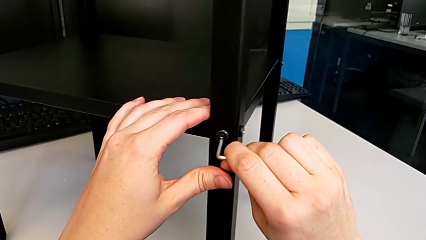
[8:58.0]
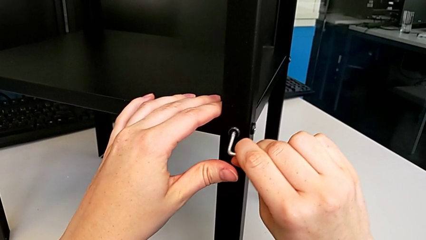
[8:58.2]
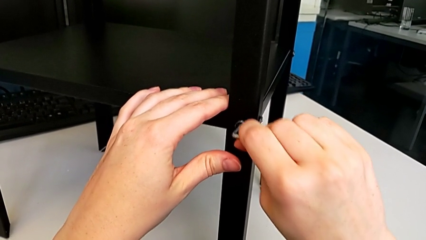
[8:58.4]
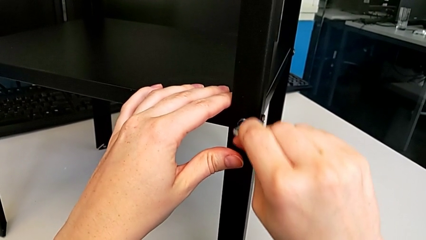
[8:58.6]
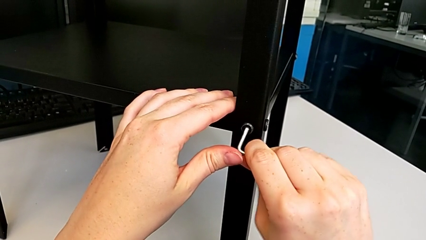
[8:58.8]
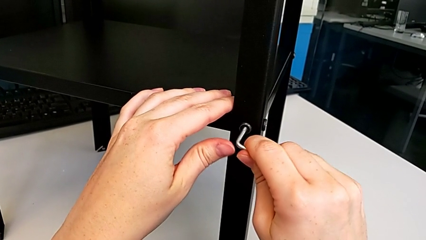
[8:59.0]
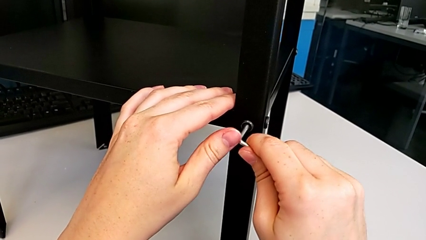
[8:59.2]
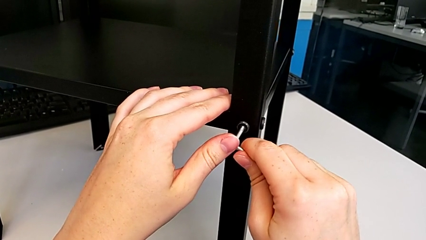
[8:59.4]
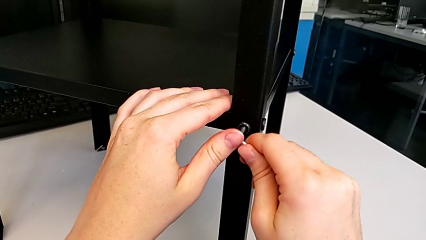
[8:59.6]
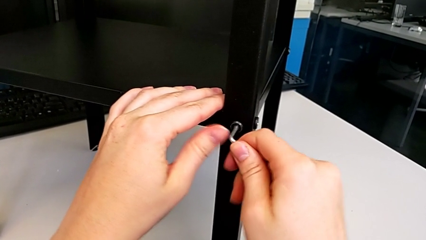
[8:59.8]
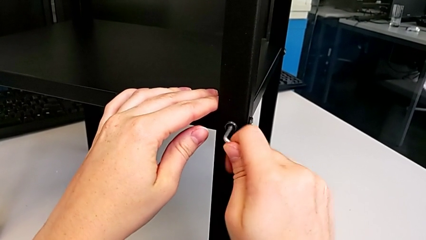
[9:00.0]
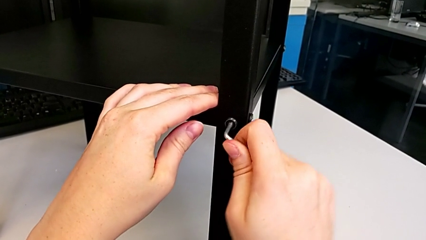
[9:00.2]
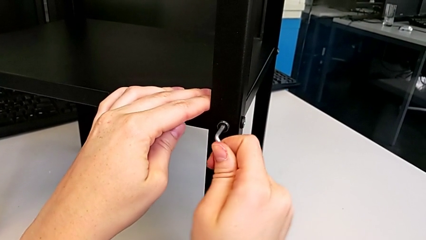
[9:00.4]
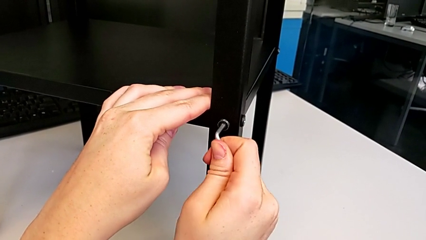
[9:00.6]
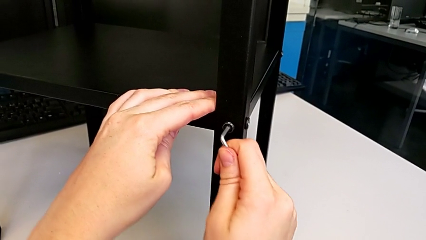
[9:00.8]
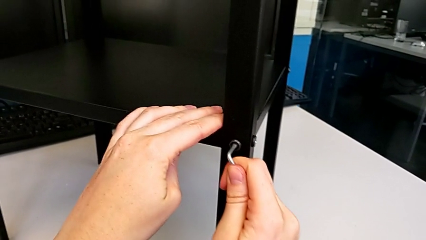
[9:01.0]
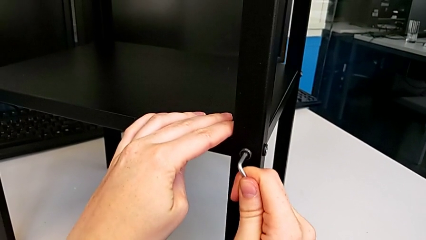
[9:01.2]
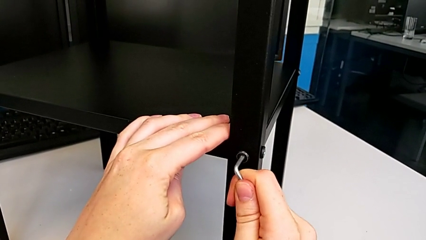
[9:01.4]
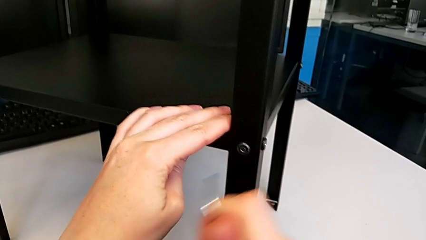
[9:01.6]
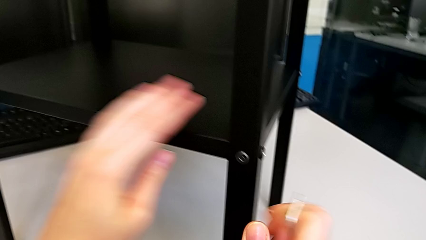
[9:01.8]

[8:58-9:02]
The camera wearer is tightening the hex socket heads on the third leg. They screw the fourth hex socket head.

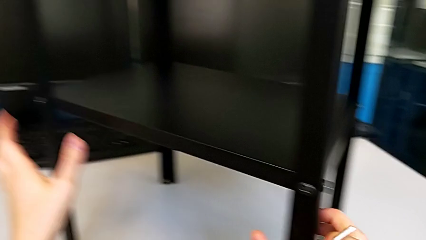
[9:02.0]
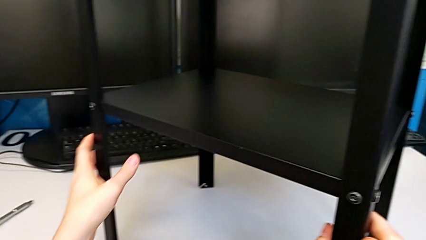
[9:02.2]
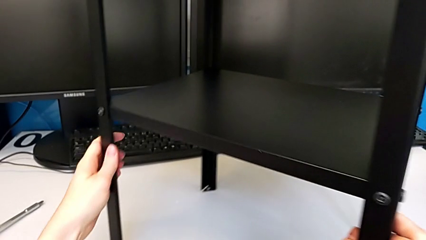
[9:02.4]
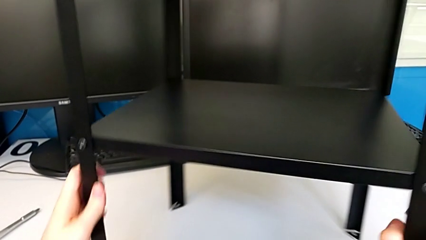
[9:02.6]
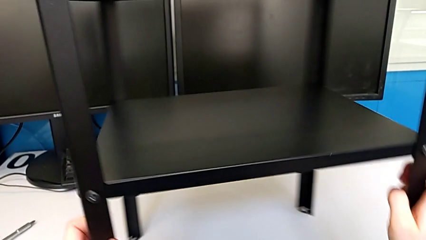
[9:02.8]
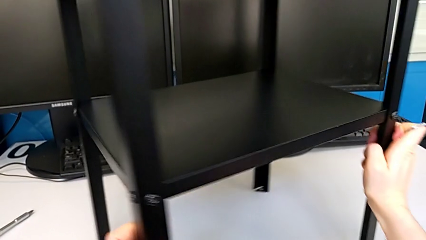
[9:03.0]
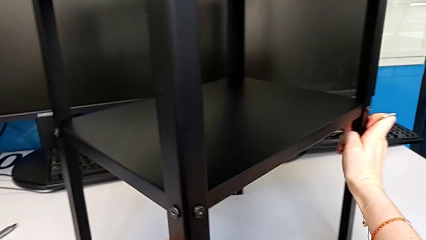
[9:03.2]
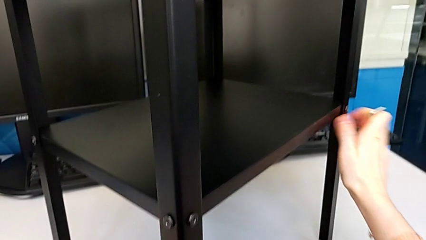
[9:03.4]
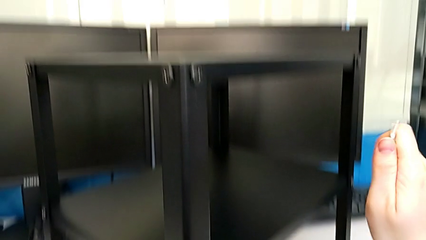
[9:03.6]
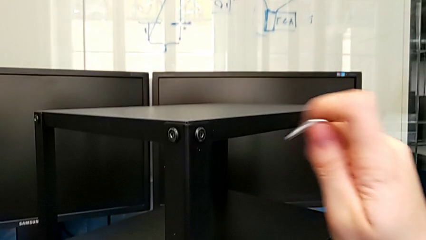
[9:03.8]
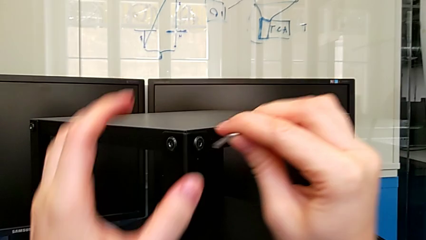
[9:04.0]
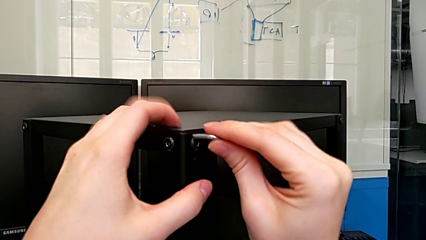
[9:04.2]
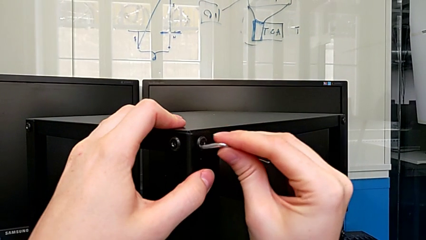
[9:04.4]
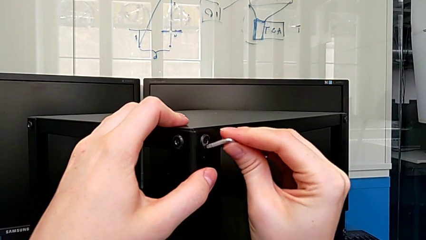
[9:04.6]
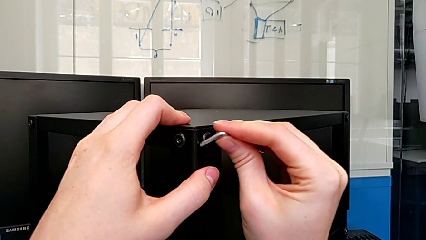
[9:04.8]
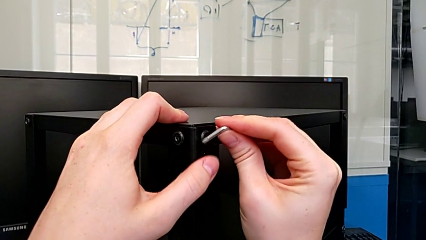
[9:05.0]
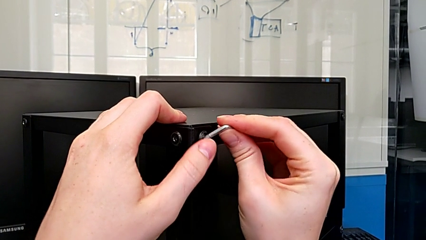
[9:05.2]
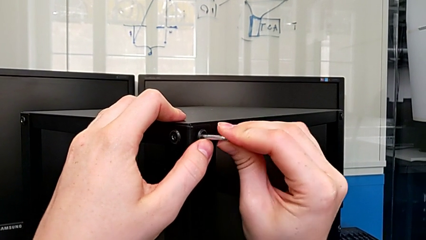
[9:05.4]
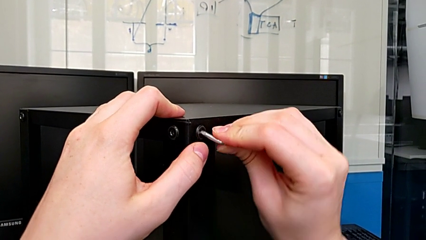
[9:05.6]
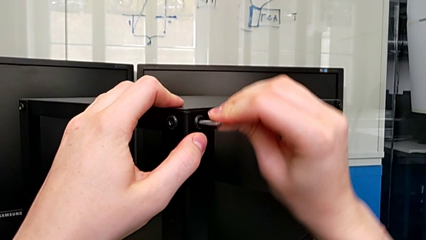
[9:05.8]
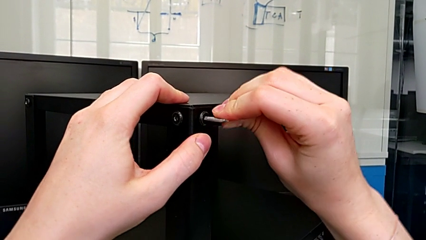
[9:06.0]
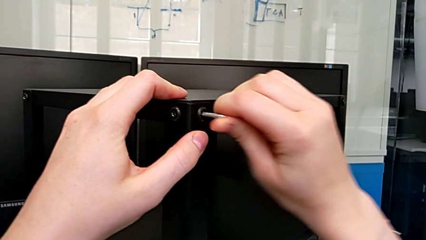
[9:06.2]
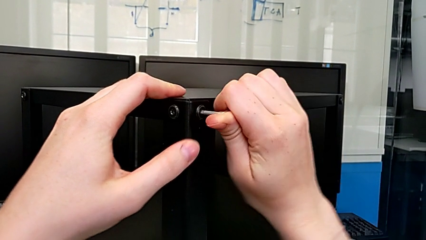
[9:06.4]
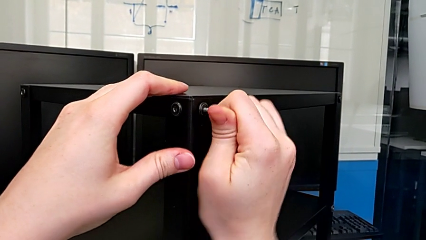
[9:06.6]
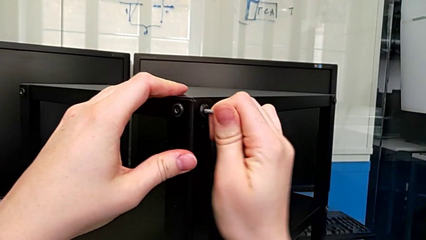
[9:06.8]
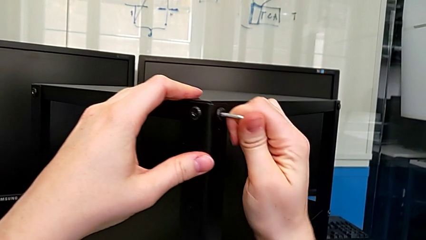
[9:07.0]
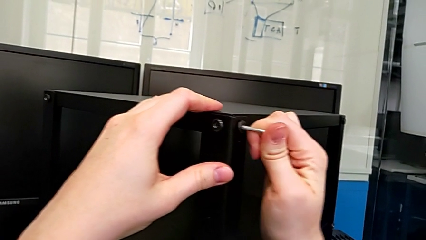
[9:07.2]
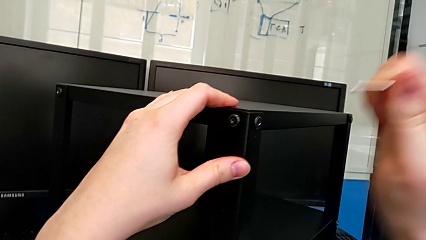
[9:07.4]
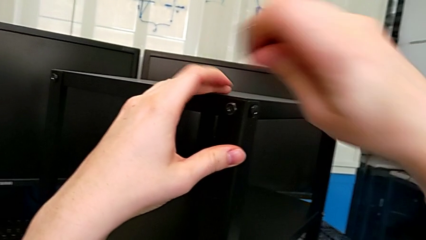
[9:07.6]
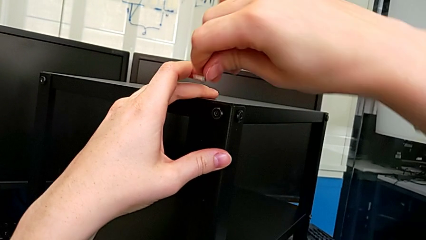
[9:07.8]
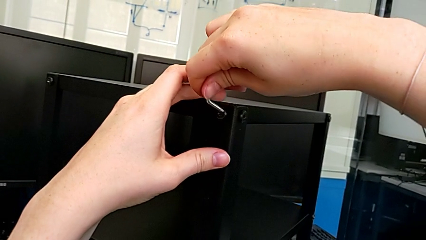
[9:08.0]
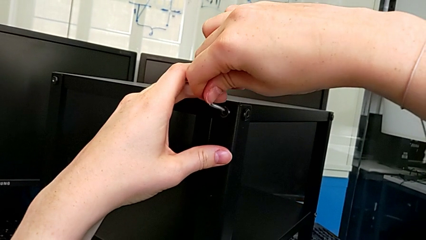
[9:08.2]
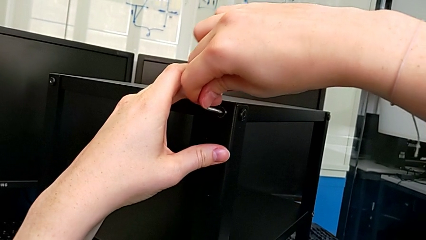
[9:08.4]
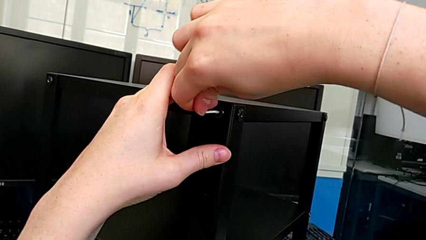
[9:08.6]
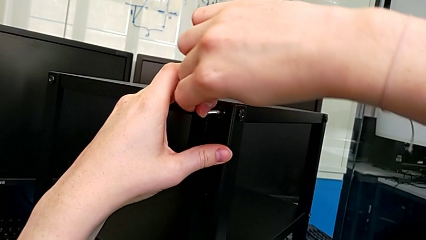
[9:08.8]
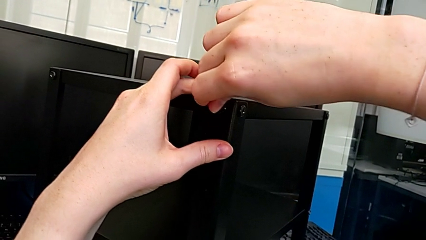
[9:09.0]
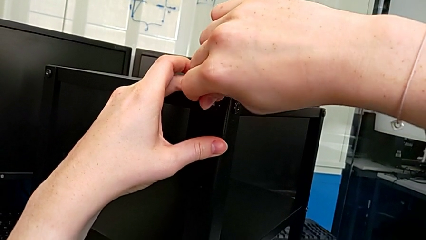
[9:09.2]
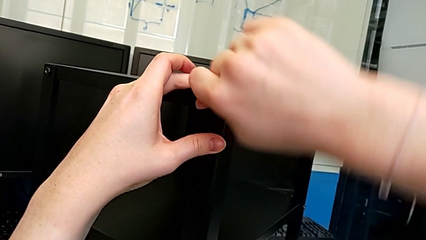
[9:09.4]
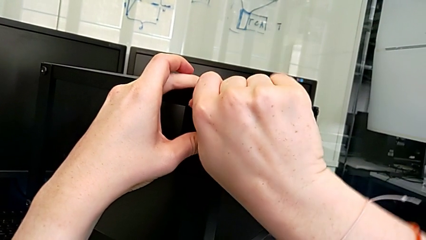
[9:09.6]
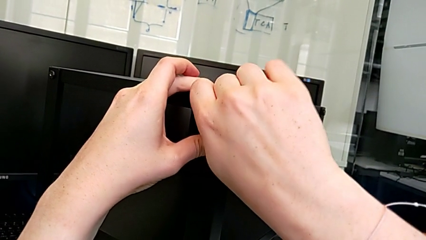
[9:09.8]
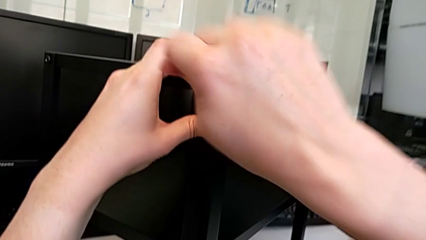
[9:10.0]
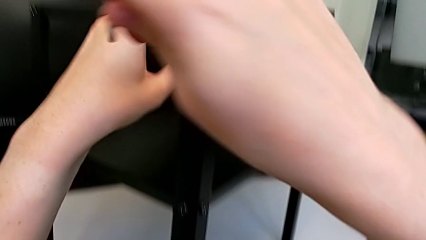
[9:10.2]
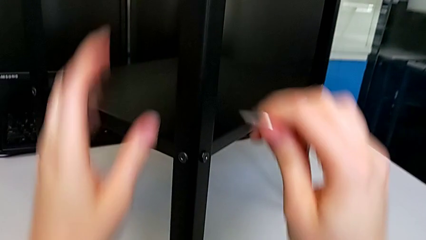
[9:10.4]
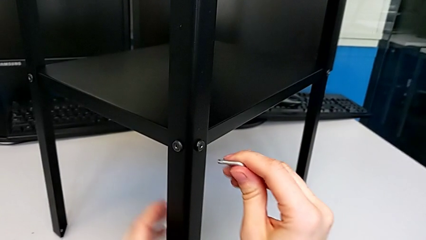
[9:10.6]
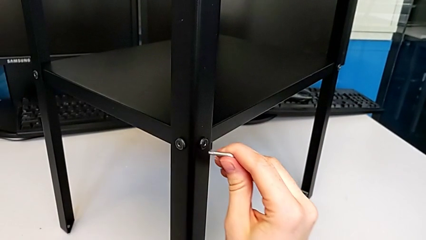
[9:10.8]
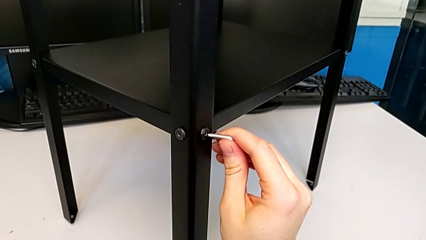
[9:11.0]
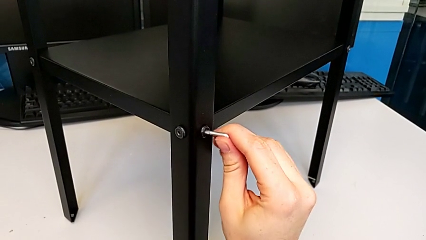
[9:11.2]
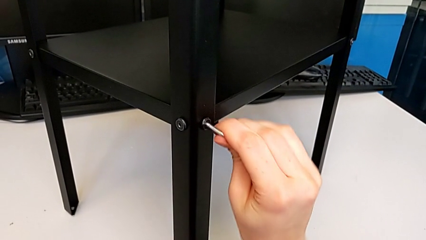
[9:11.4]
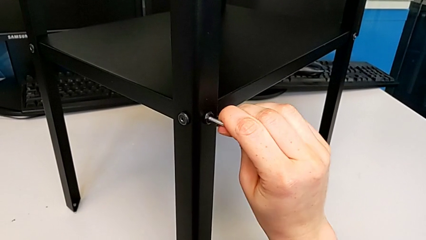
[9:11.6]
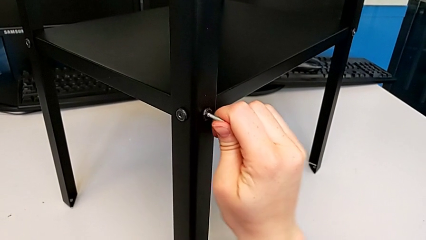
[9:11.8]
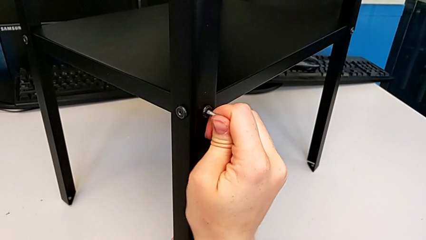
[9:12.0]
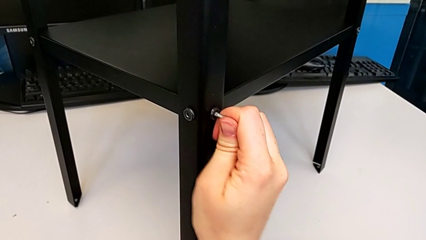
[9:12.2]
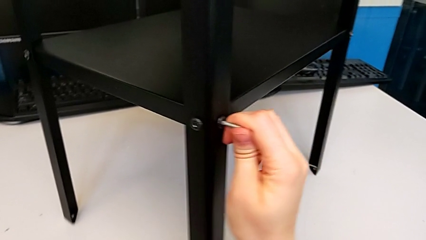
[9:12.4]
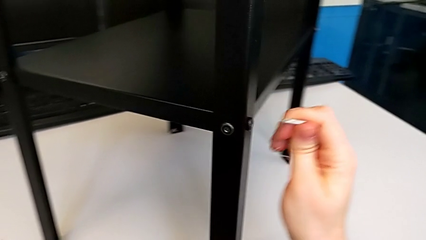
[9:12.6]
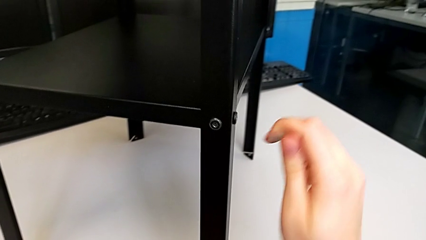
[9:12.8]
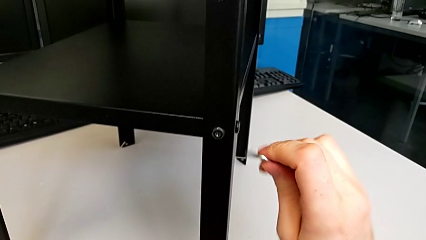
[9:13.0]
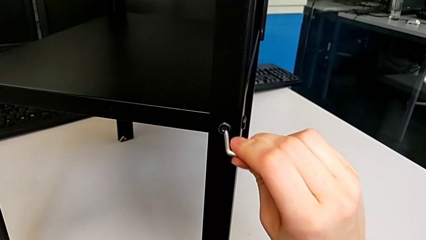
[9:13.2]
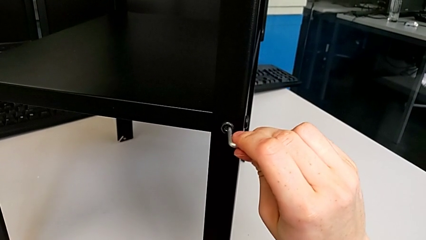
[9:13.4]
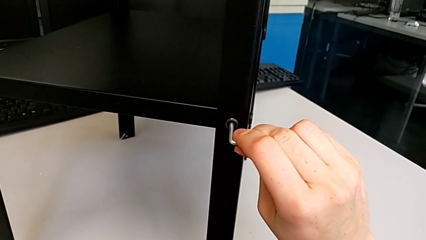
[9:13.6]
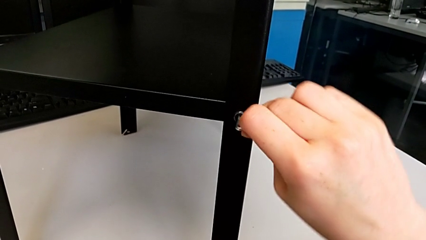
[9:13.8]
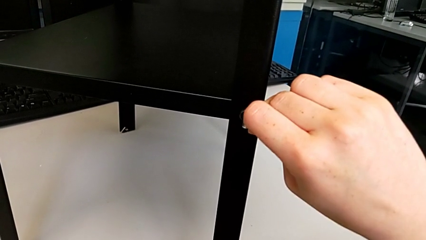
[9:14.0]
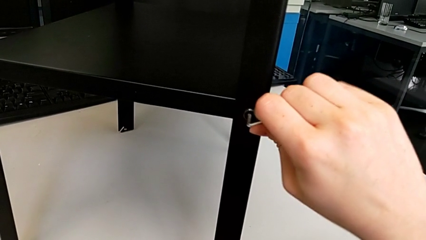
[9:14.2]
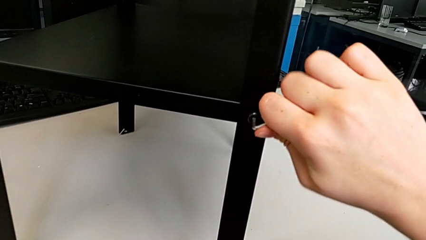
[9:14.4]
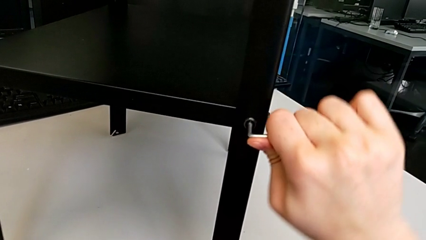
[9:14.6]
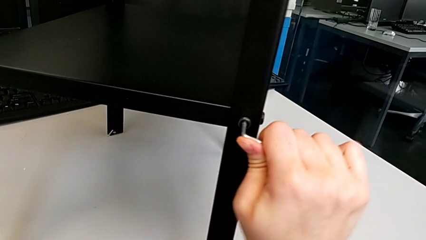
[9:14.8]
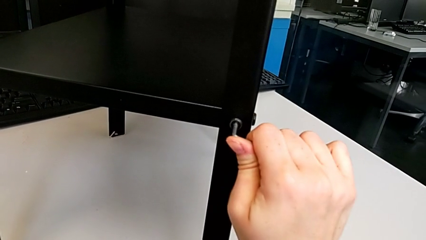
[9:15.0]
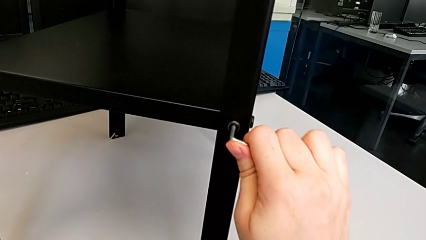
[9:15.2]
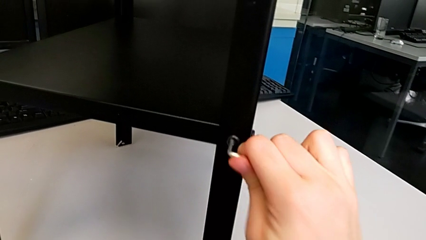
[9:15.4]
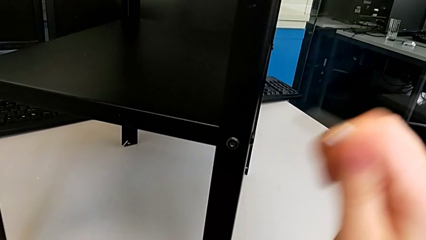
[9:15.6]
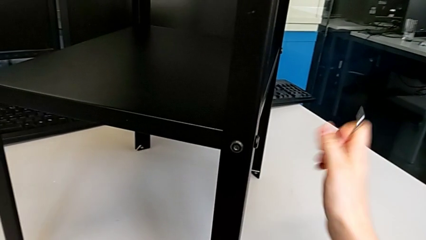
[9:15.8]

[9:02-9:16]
The camera wearer is tightening the hex socket heads on the fourth leg. They rotate the tray, screw the first hex socket head, screw the second hex socket head, screw the third hex socket head and screw the fourth hex socket head.
